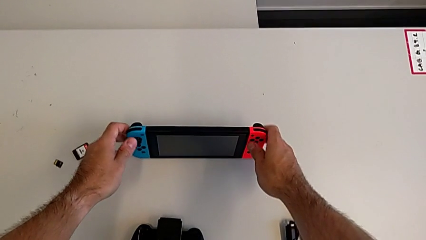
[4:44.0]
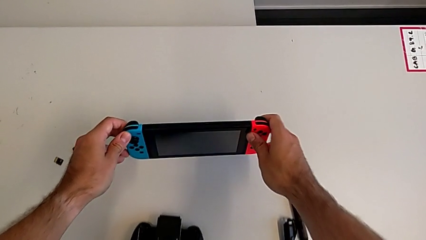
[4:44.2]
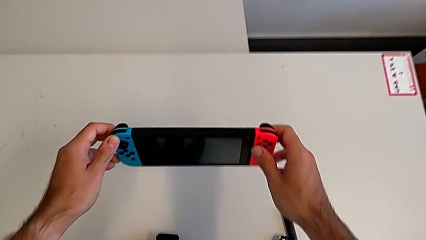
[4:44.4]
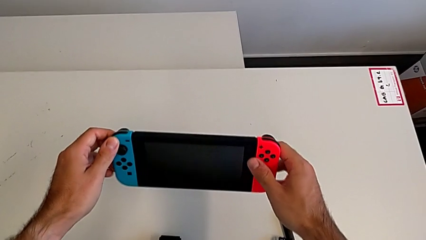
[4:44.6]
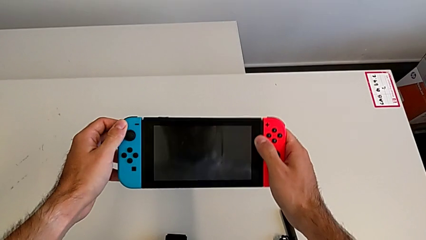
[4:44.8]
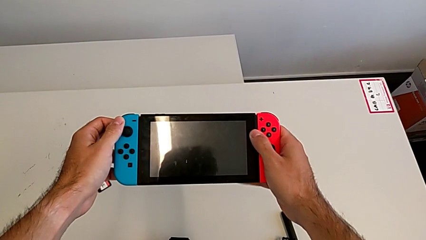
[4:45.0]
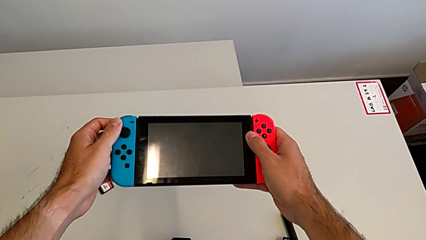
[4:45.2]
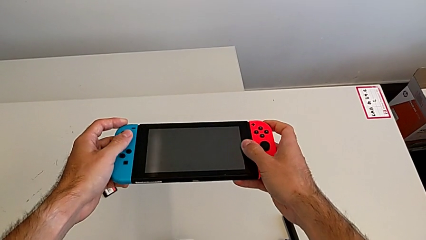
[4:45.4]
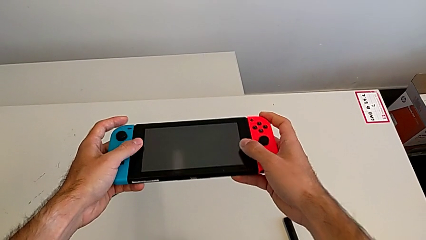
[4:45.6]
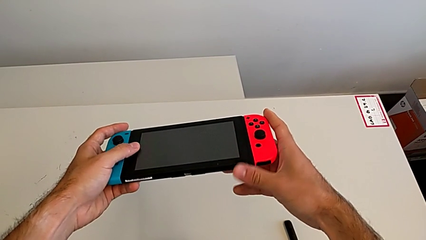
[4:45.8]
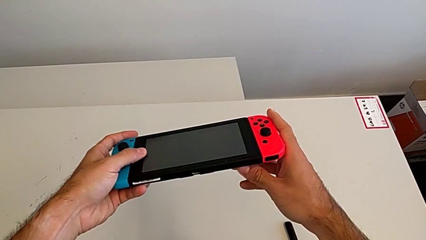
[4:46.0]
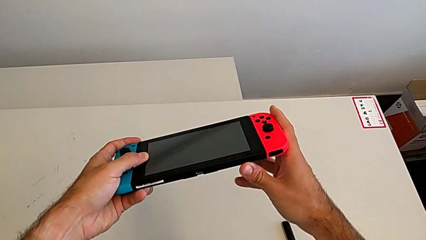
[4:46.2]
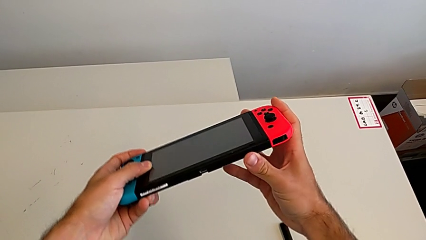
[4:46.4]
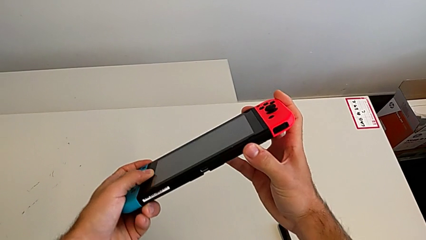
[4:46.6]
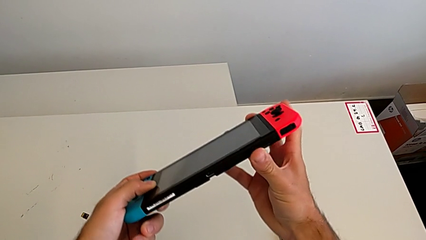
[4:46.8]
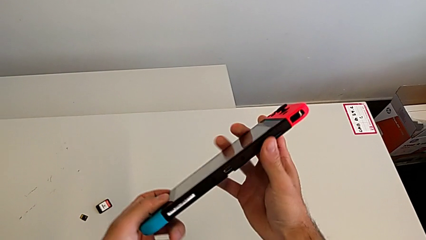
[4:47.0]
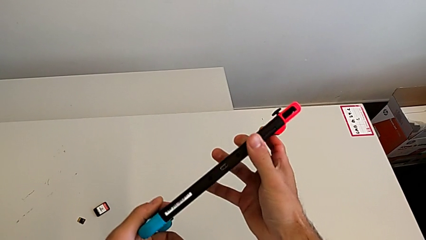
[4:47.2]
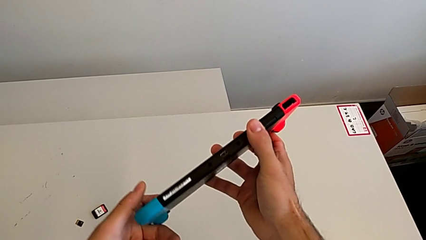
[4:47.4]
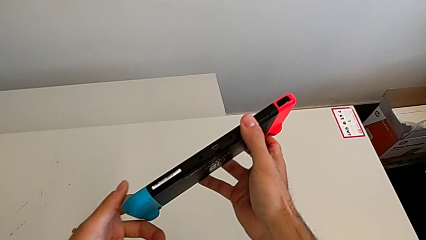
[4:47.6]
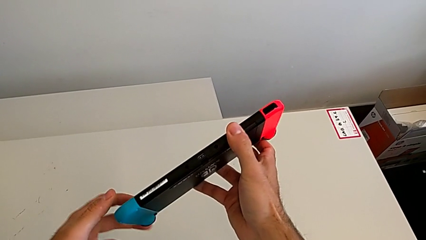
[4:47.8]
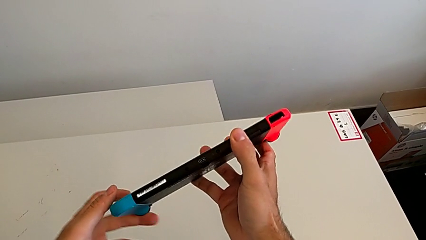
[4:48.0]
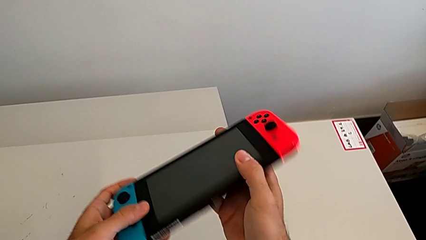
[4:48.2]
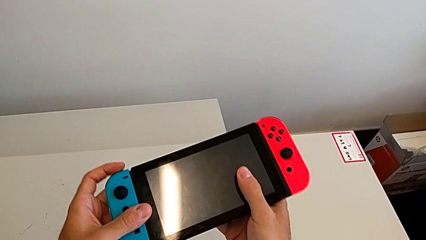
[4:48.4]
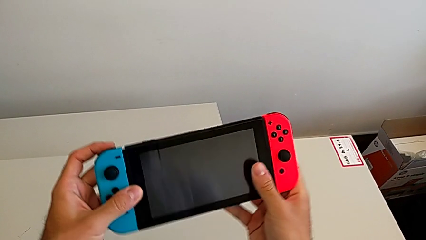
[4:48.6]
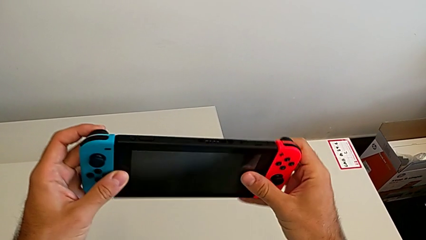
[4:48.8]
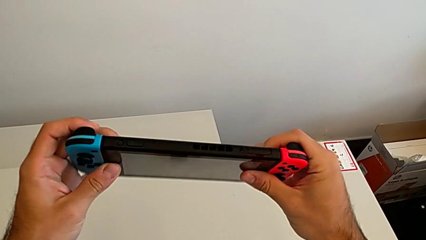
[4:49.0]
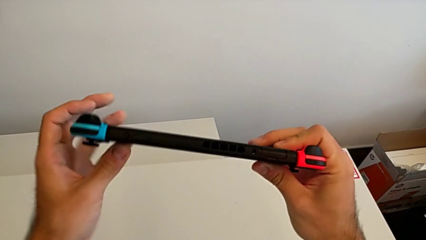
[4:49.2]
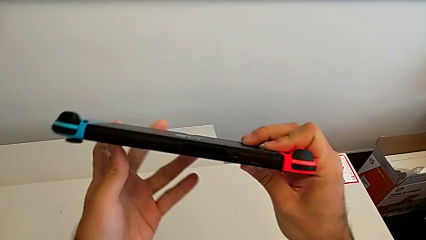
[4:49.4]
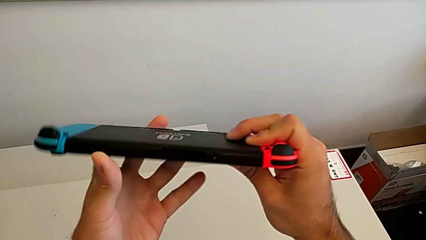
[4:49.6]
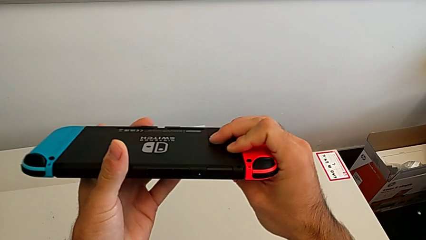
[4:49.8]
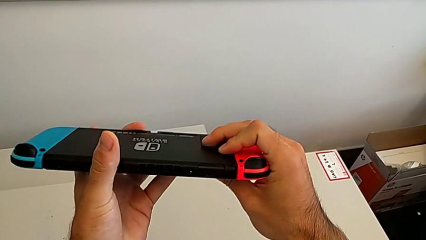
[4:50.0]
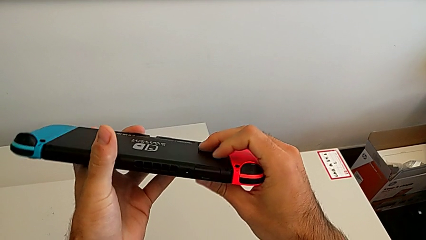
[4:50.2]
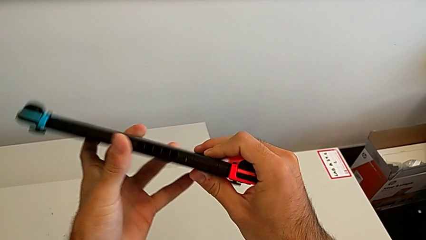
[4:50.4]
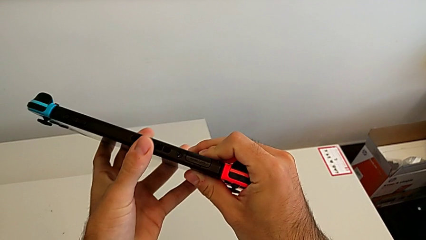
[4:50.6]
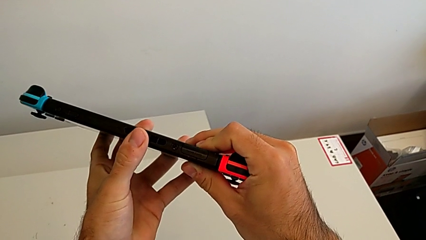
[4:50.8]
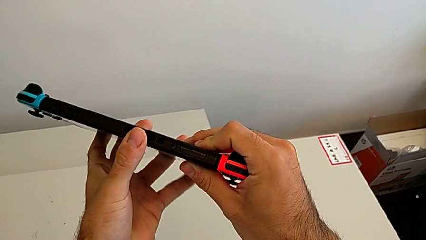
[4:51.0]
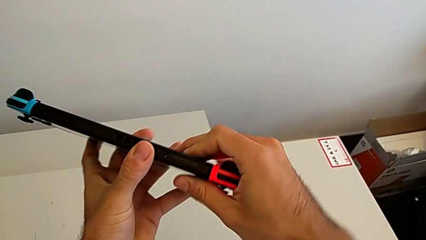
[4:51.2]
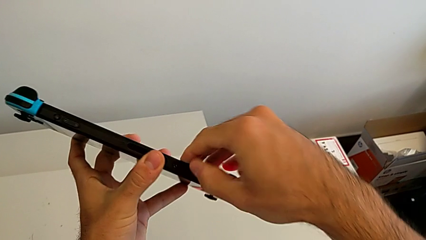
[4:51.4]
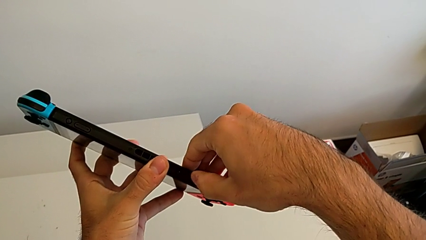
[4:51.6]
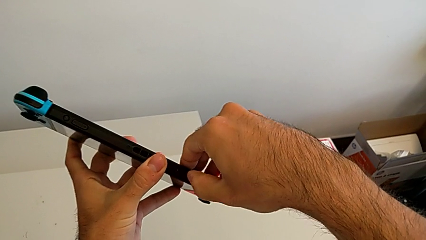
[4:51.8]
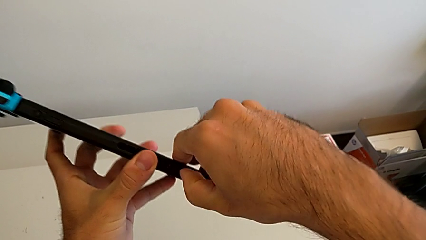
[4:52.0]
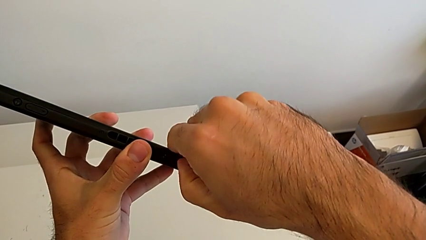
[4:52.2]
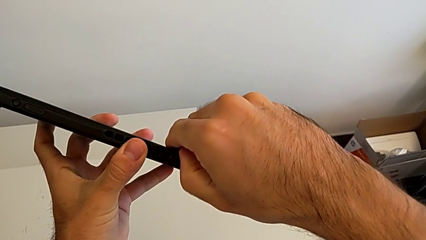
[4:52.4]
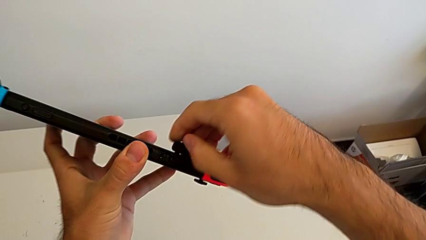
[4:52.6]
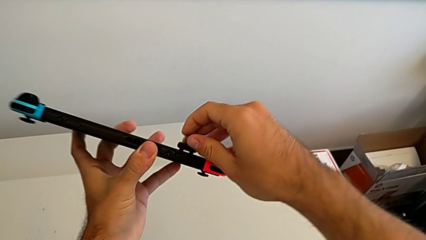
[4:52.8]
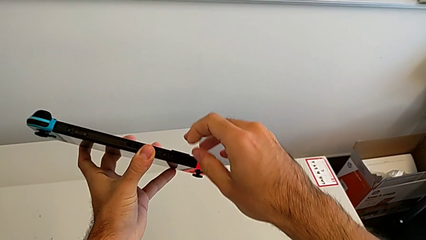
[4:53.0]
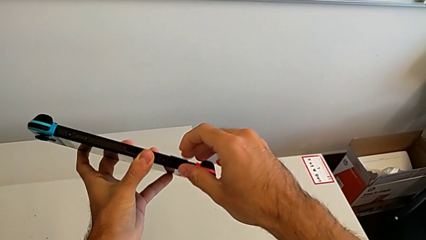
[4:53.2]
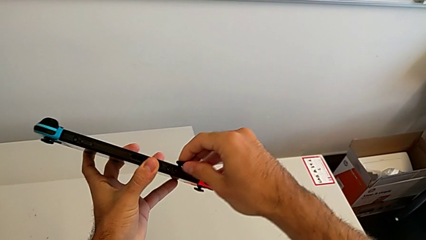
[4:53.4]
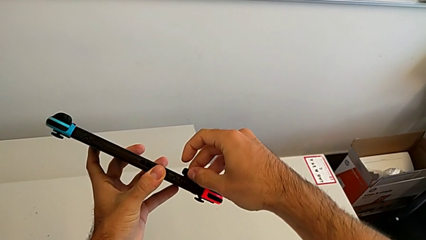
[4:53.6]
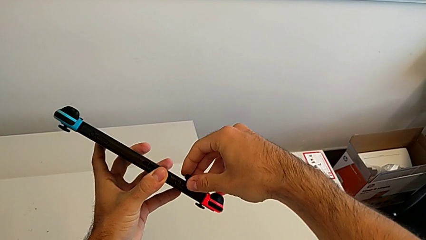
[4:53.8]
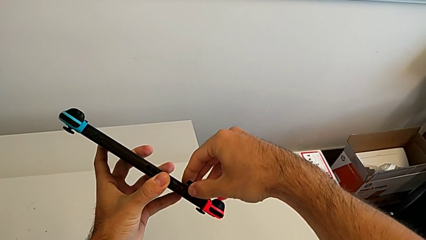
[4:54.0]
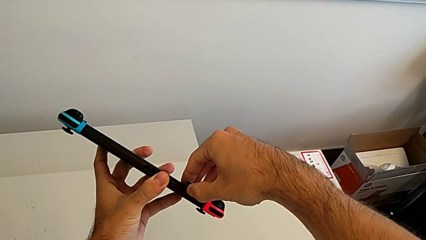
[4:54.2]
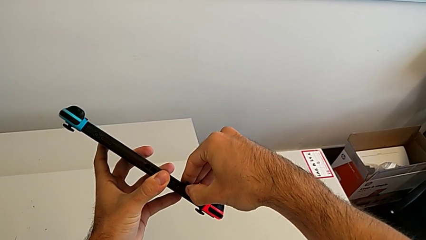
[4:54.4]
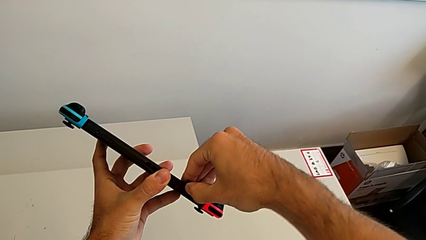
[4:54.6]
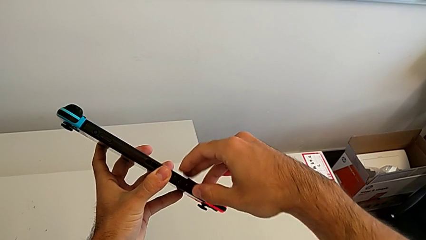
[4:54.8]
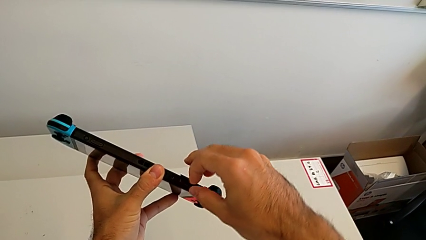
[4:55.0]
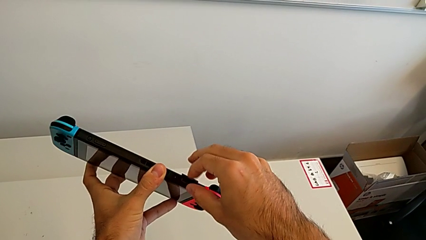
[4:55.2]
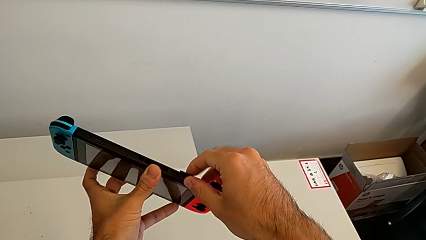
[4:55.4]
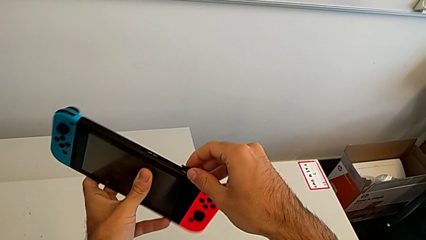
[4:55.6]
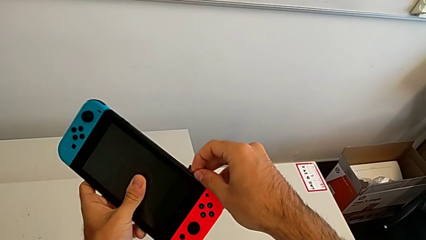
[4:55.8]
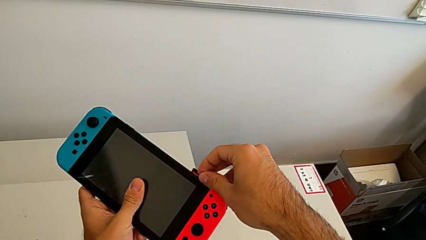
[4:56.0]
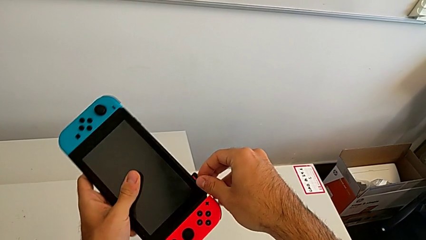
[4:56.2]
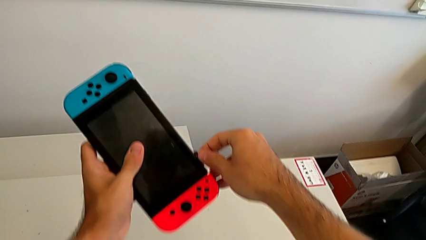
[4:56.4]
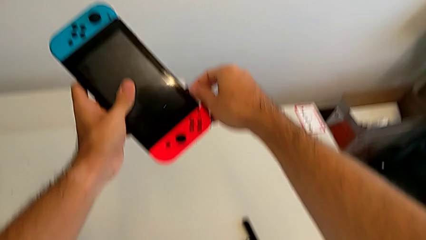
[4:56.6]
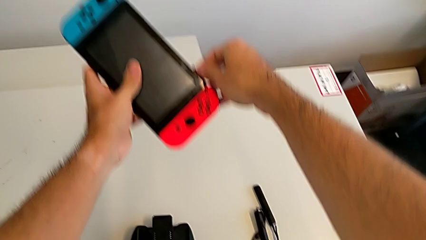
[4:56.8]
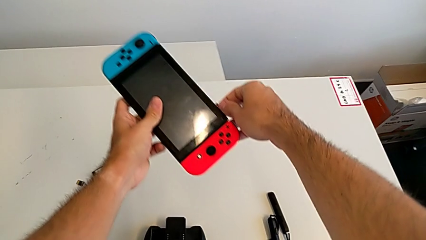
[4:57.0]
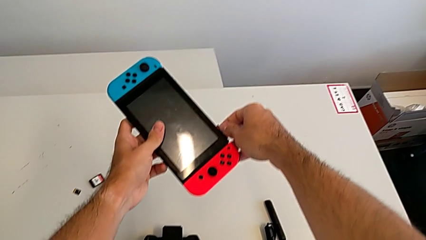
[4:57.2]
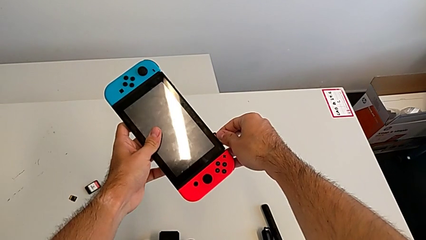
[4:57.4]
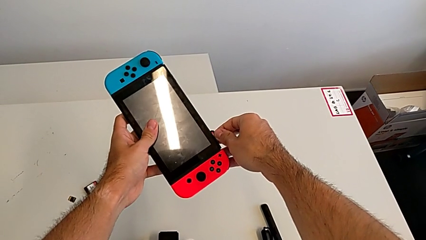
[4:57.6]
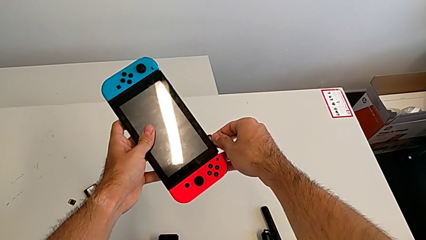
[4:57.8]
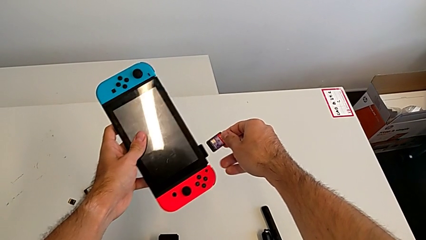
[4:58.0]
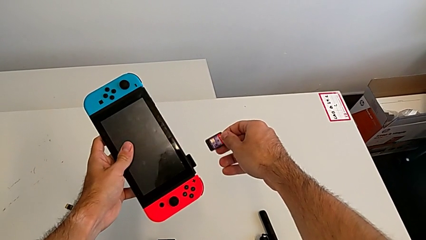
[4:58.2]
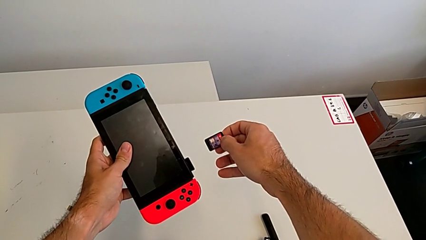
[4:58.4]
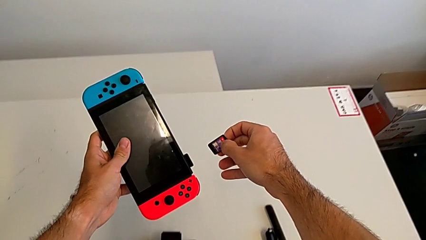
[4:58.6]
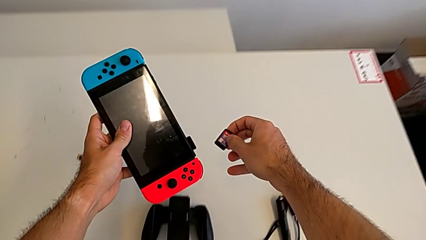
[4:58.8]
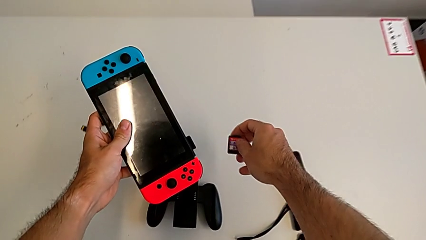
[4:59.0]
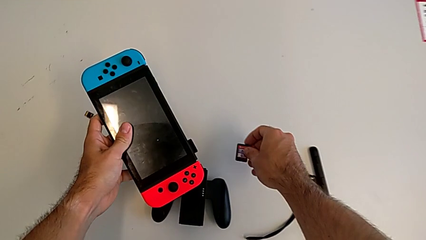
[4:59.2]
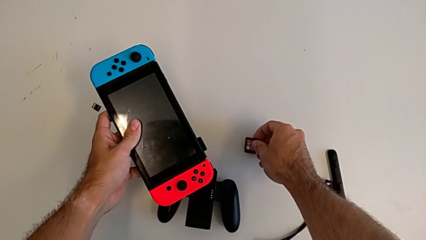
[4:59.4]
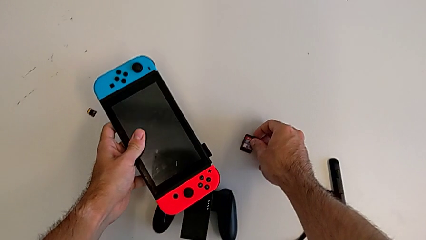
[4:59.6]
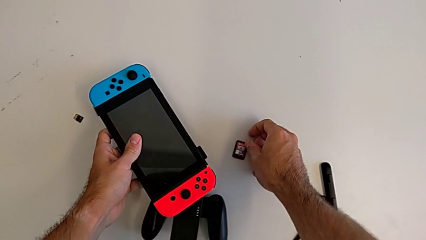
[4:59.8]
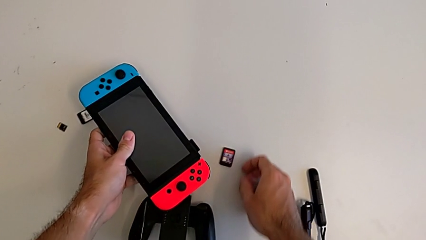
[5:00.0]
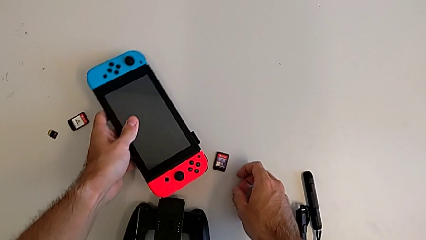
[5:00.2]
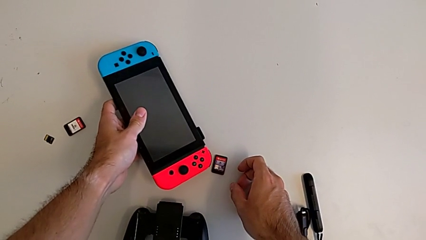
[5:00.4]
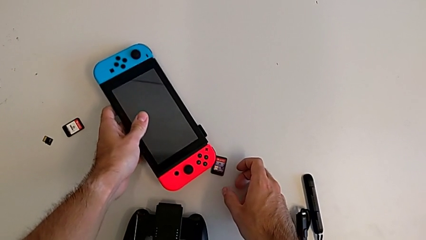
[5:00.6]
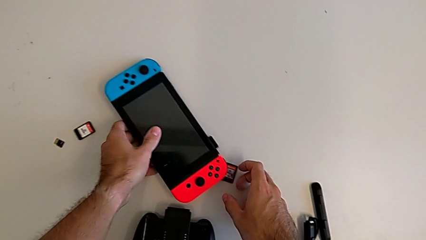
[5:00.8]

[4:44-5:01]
The camera wearer is changing a game card. They grab the Nintendo Switch, withdraw the old game card and begin to insert the new game card.
